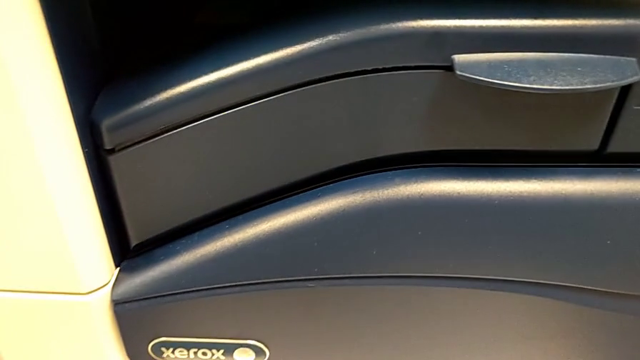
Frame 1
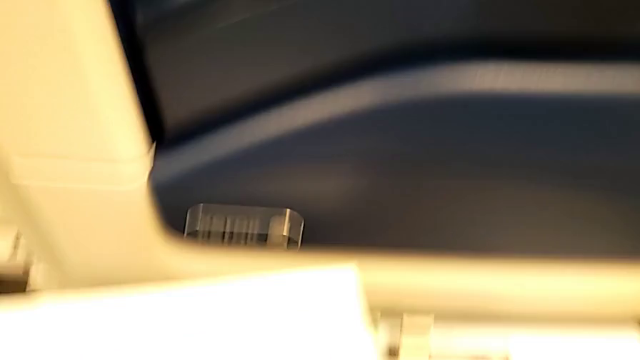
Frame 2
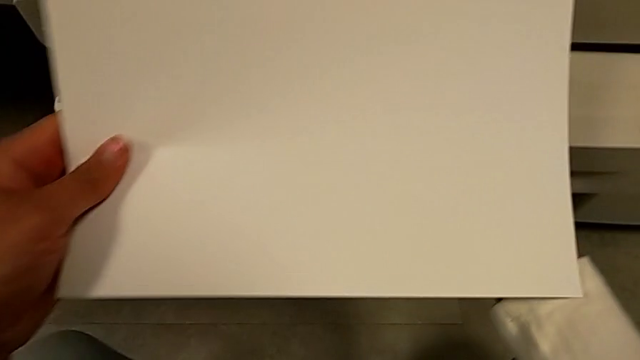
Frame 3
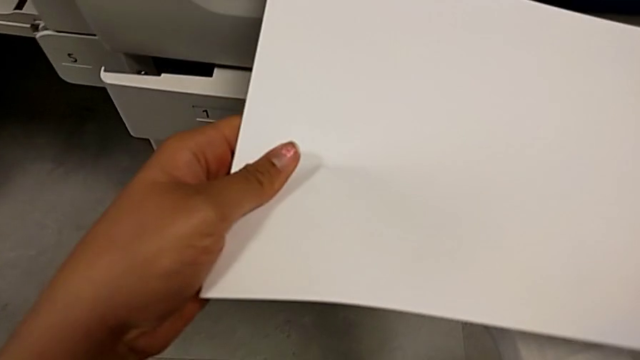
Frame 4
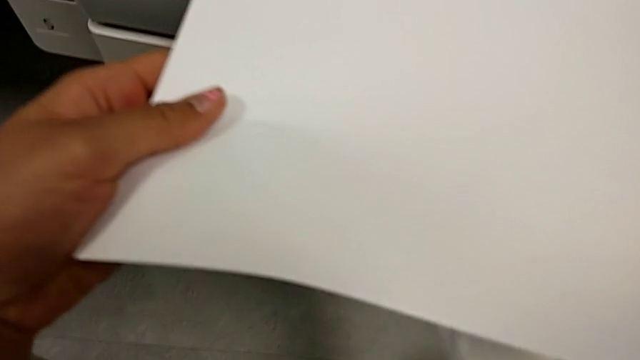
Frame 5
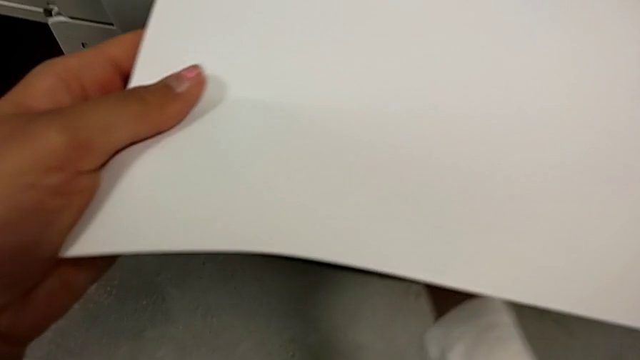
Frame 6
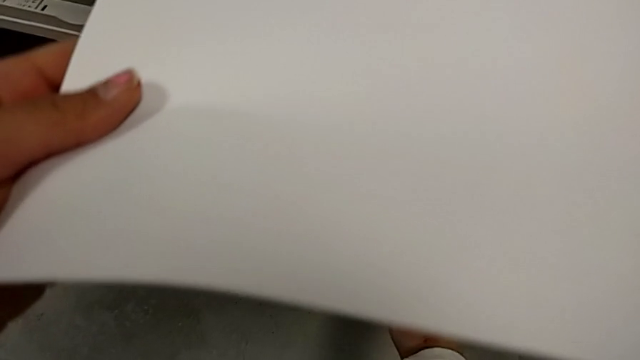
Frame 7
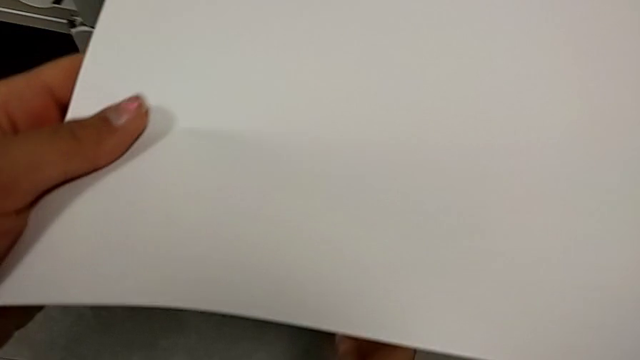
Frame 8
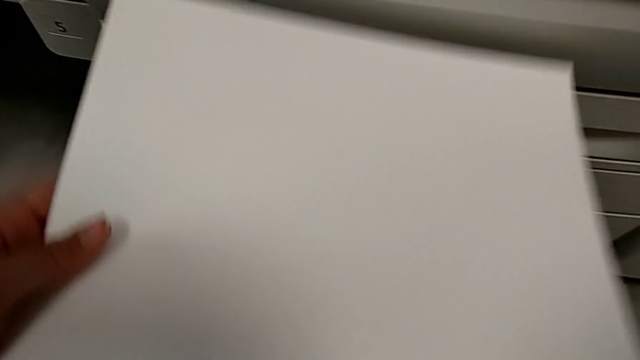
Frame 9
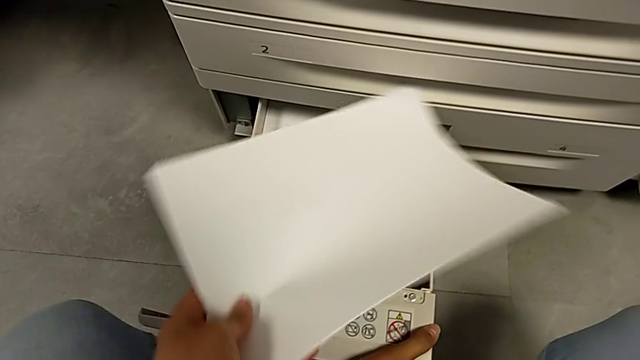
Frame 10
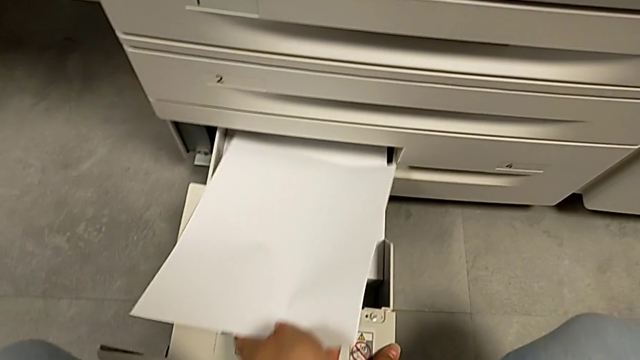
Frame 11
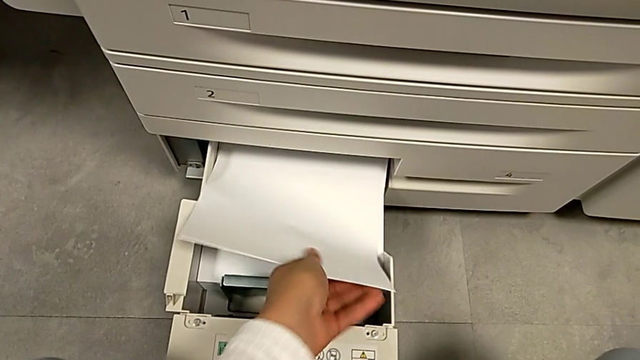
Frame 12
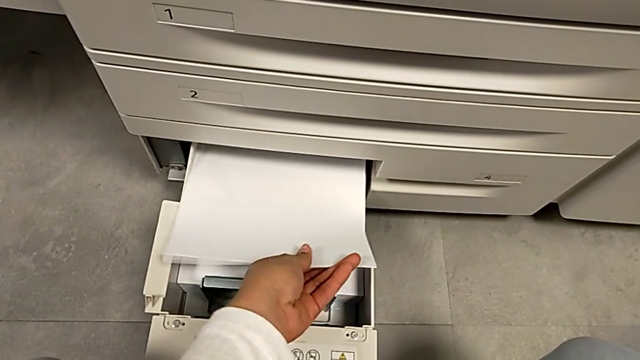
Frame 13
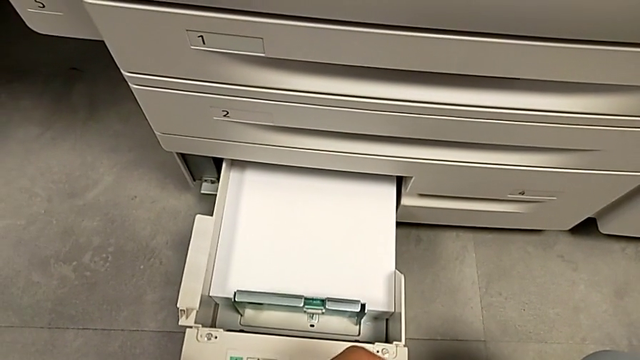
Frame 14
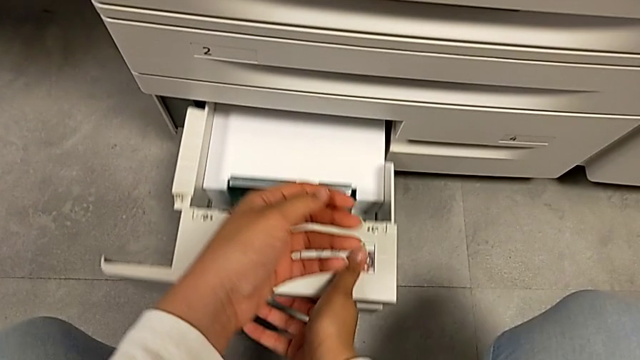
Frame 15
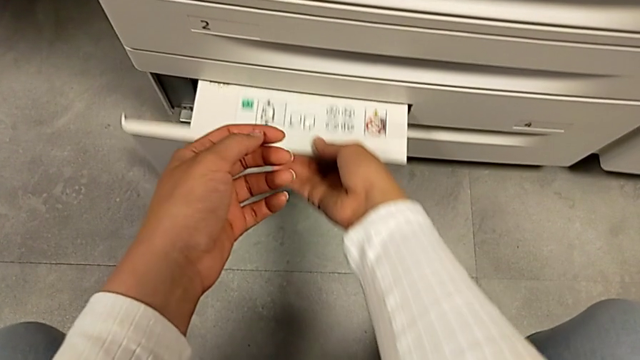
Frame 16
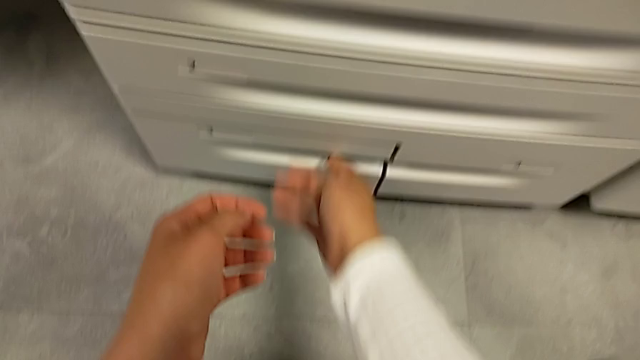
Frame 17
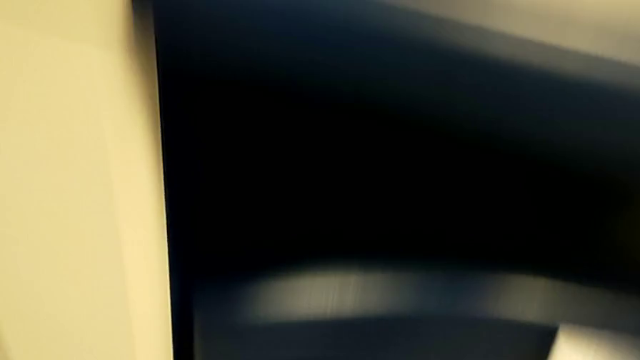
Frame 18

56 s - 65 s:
The camera wearer is placing paper in the upper paper tray. They hold the paper stack, approach it, insert the paper stack and close the paper tray.
